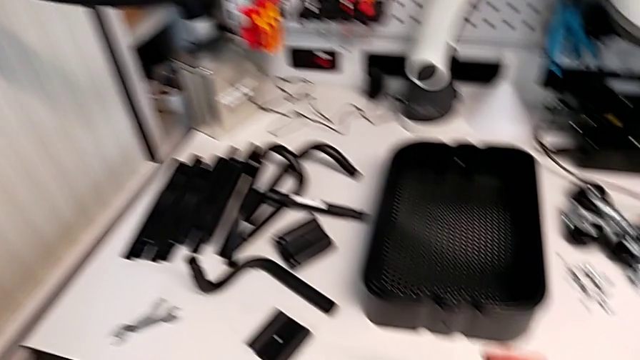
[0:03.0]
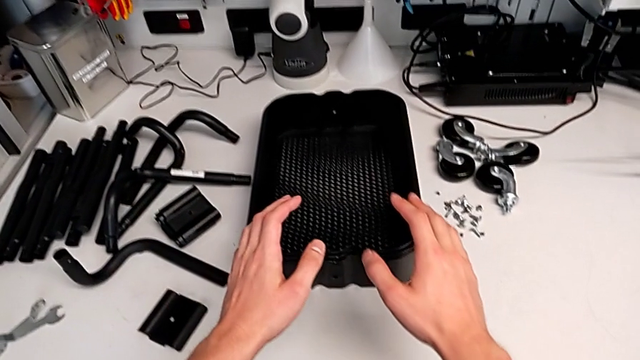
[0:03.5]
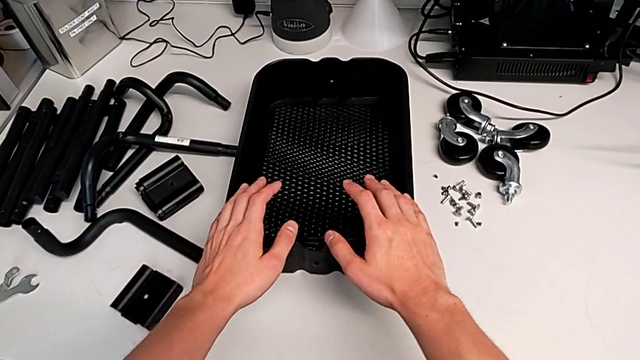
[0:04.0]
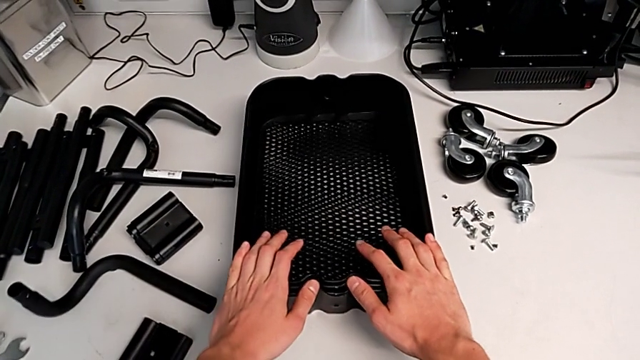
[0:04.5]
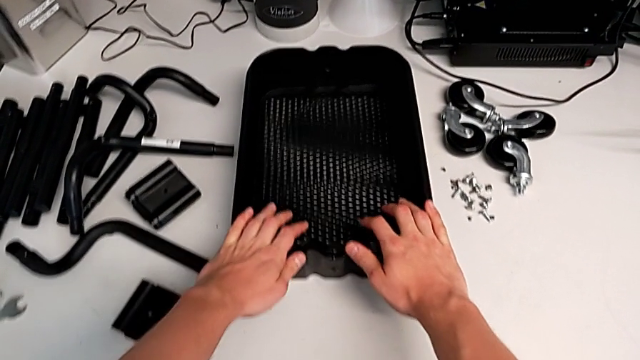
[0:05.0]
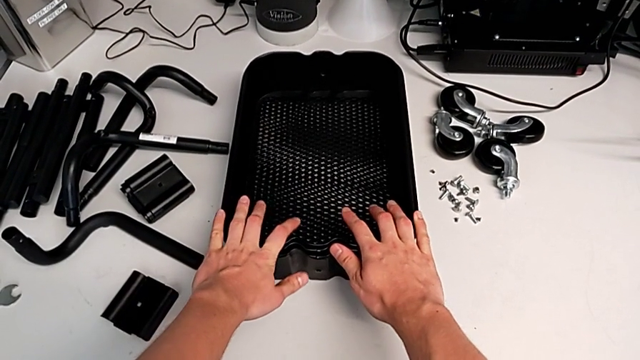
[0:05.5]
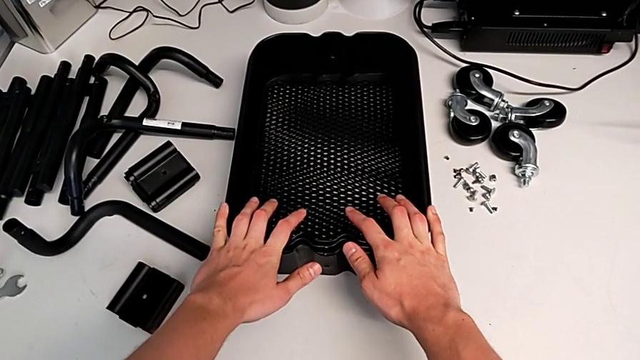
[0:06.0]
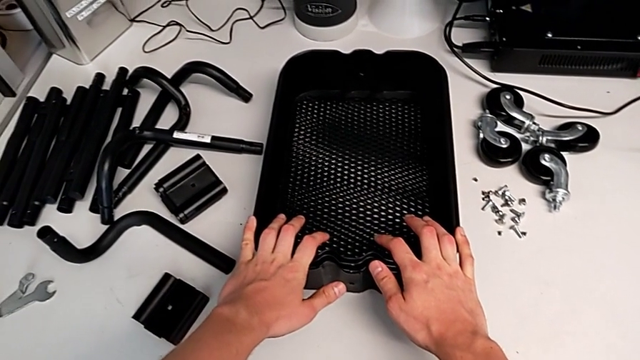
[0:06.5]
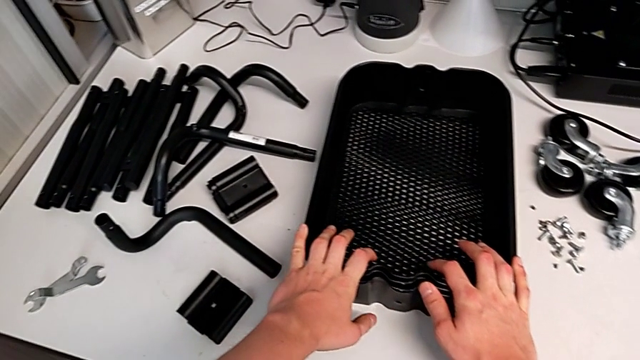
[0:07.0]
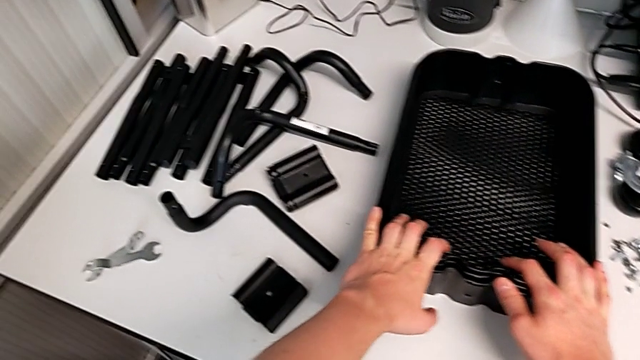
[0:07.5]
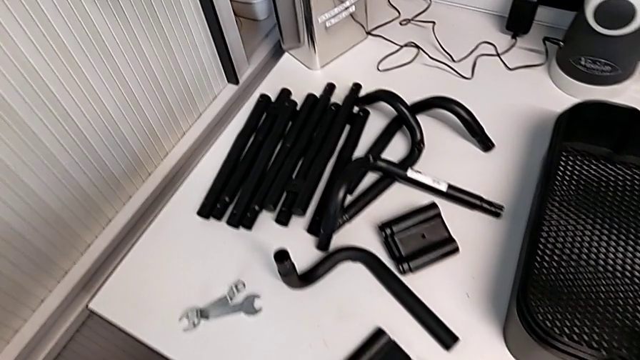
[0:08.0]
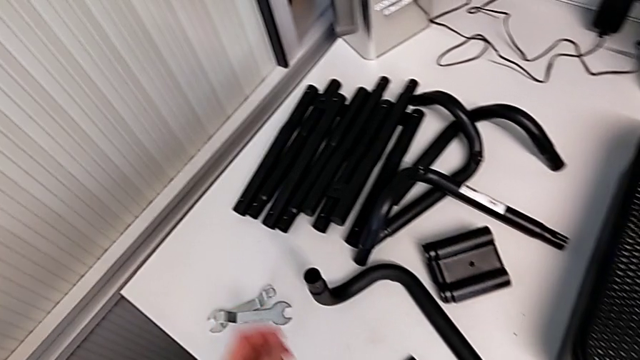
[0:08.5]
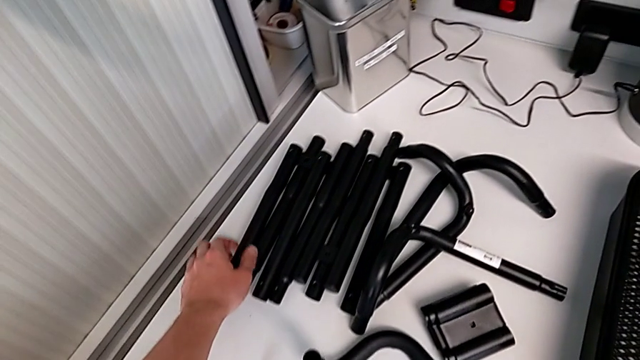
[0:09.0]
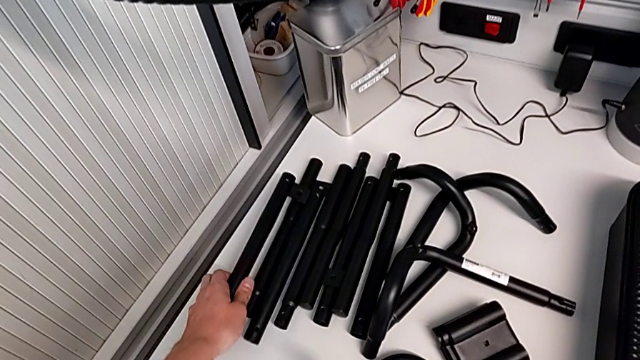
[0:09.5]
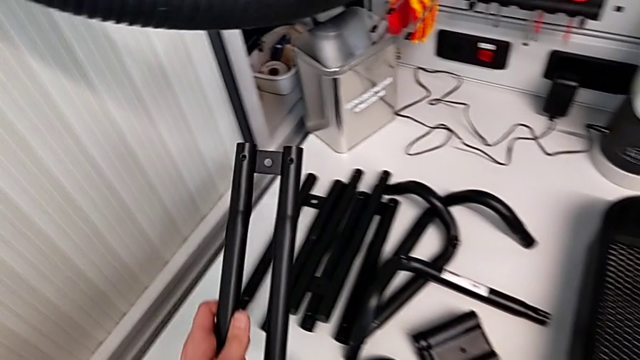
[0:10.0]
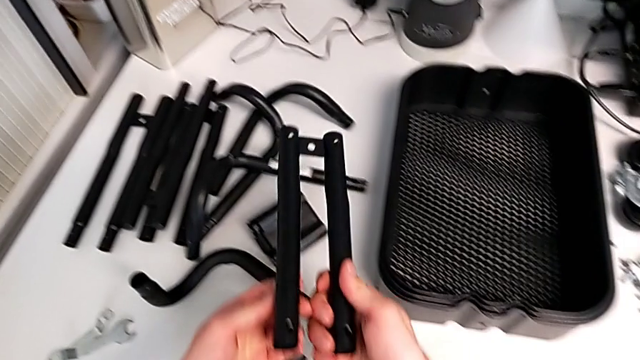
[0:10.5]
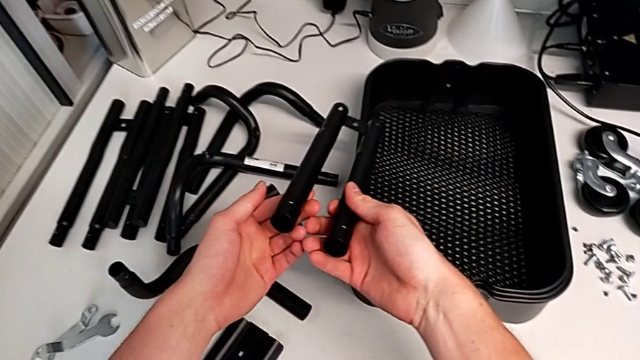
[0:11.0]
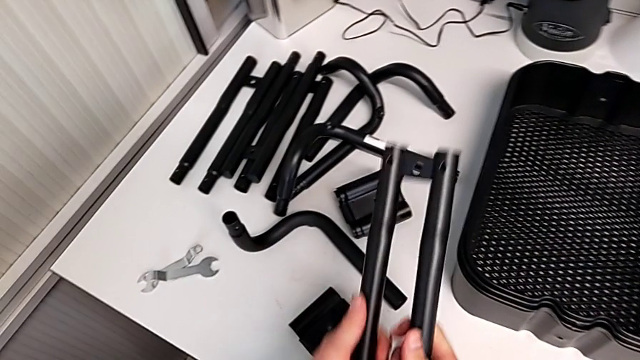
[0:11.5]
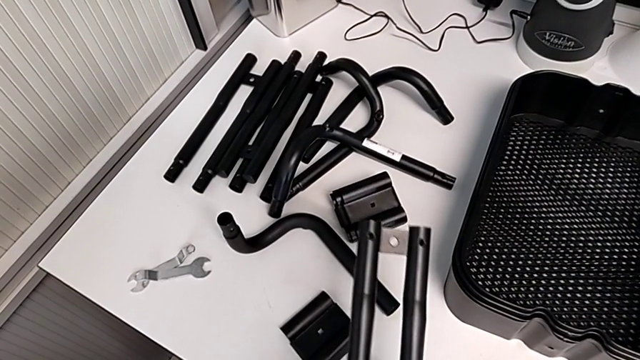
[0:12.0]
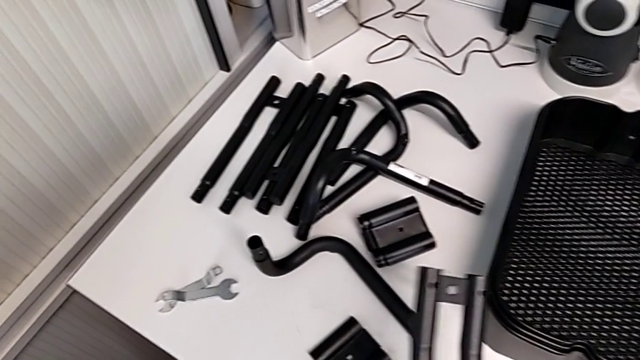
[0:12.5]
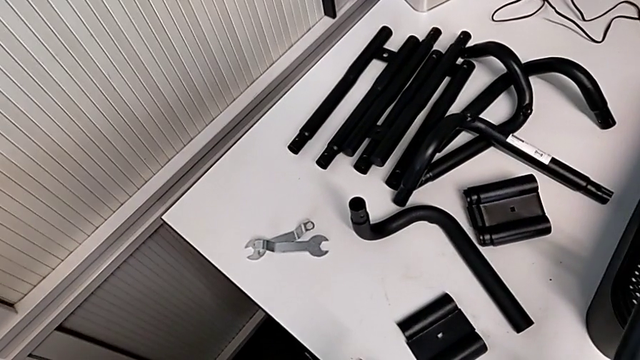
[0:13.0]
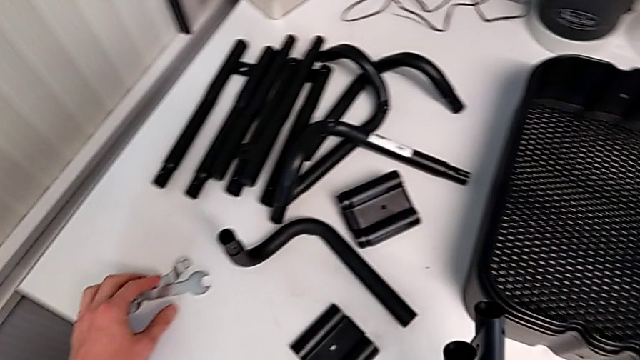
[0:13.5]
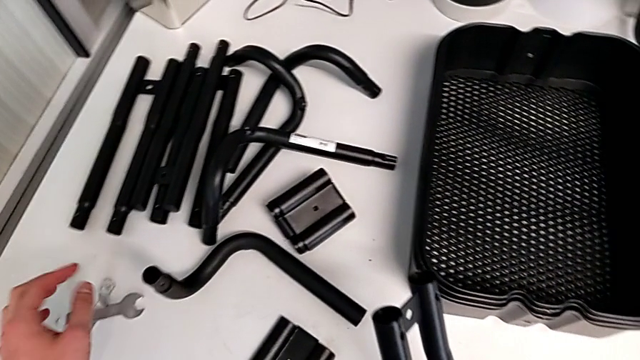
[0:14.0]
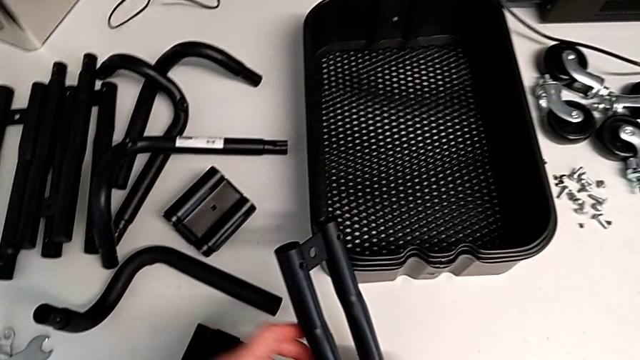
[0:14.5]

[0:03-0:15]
The camera wearer is assembling the first sidebar of the shelf. They hold the grid tray, grab the first leg, inspect it and slide the hexagonal wrench.

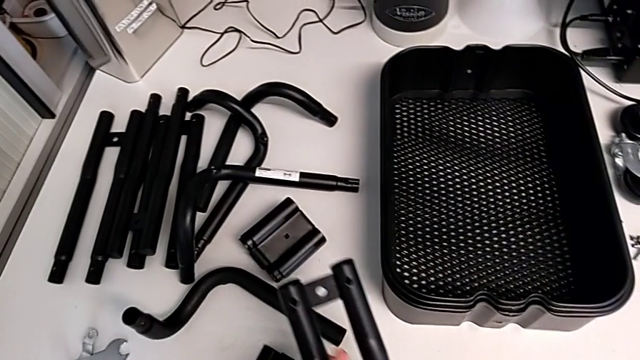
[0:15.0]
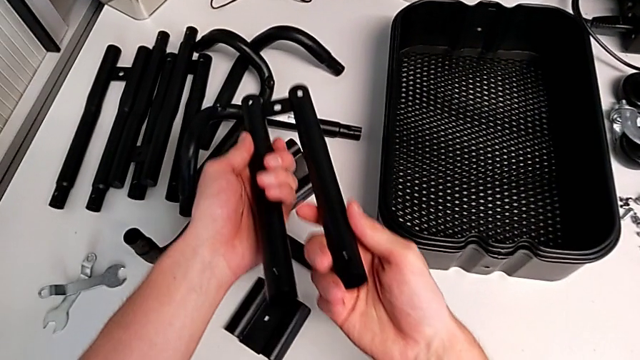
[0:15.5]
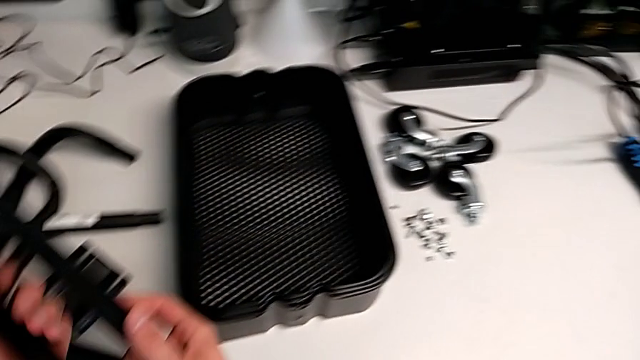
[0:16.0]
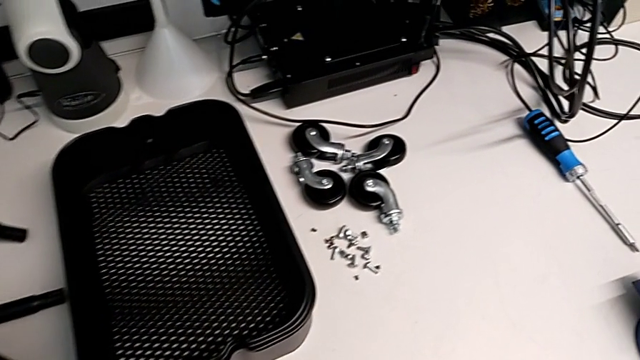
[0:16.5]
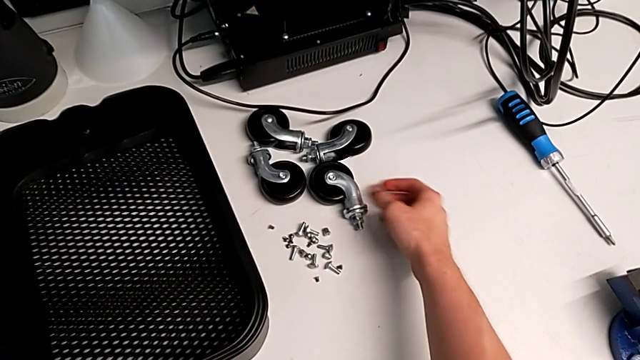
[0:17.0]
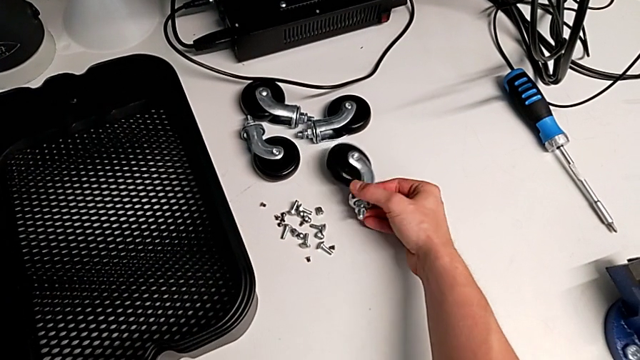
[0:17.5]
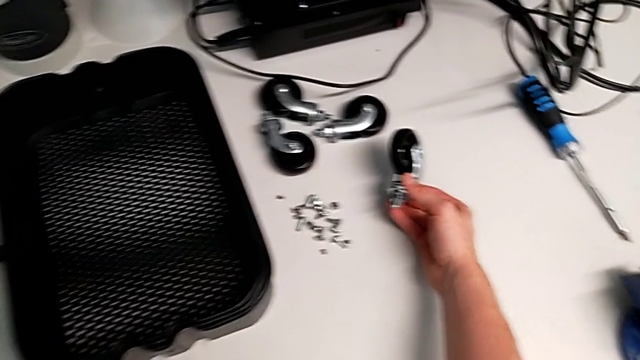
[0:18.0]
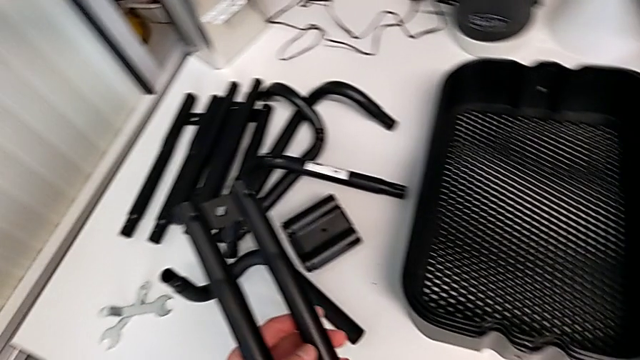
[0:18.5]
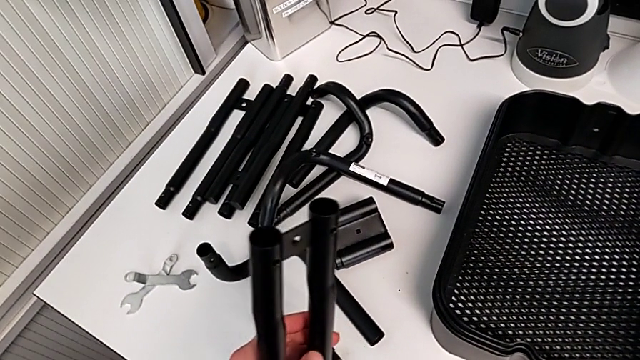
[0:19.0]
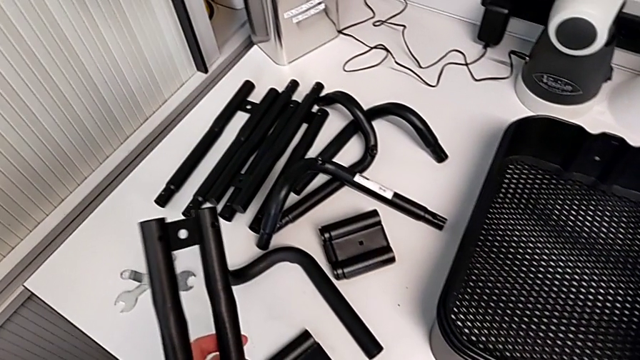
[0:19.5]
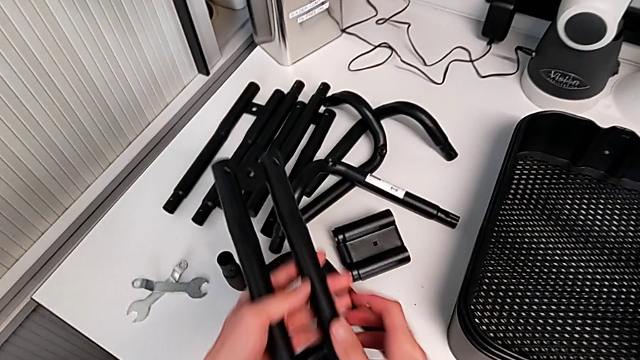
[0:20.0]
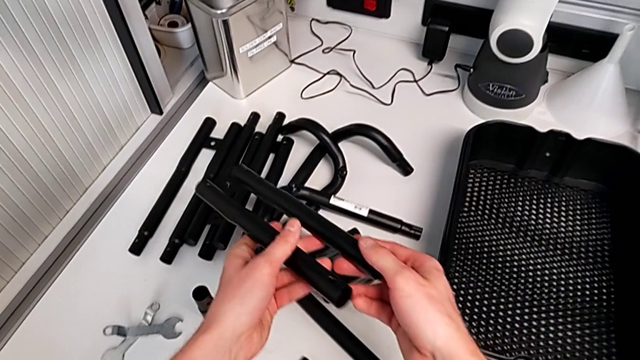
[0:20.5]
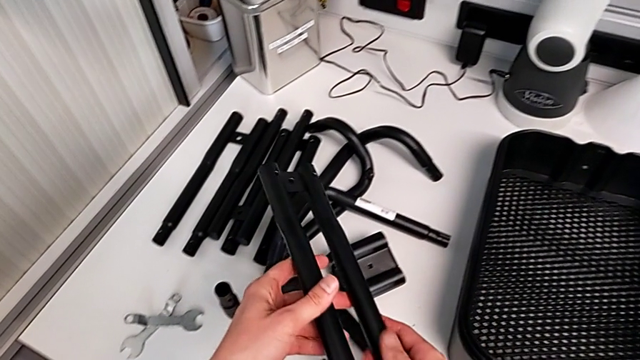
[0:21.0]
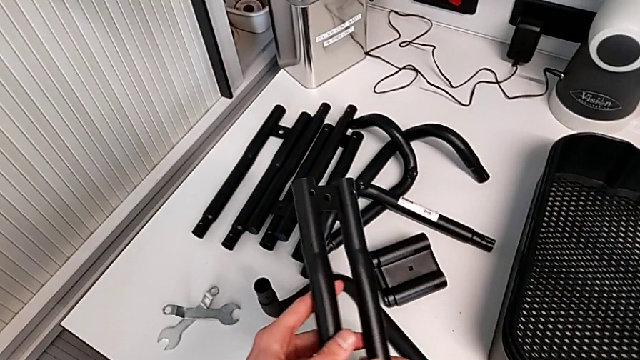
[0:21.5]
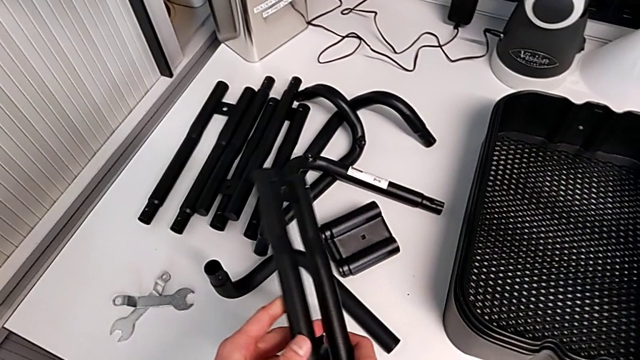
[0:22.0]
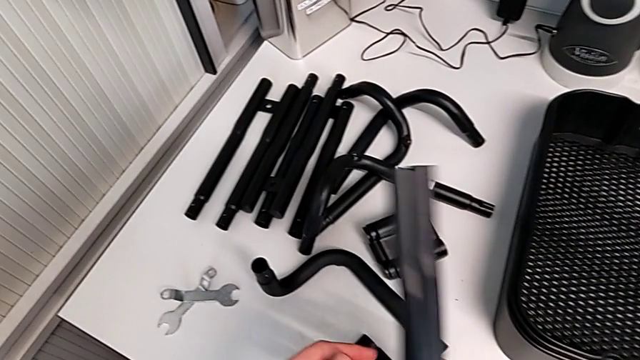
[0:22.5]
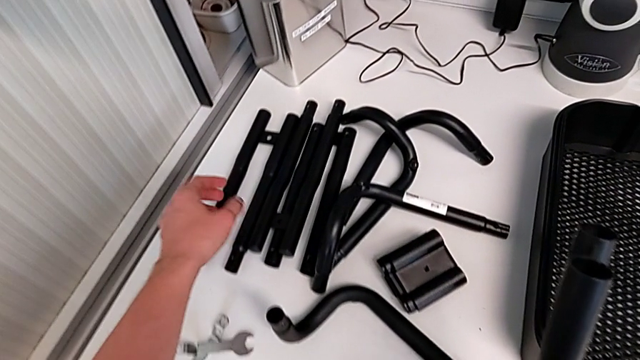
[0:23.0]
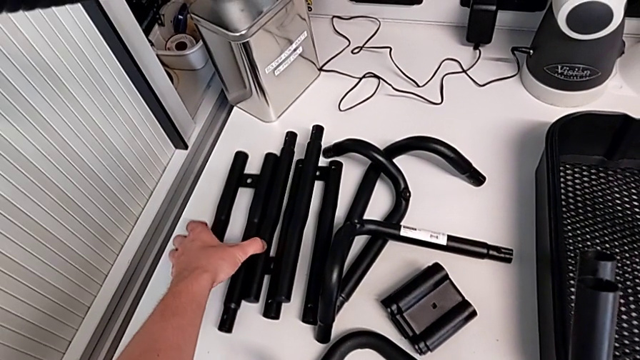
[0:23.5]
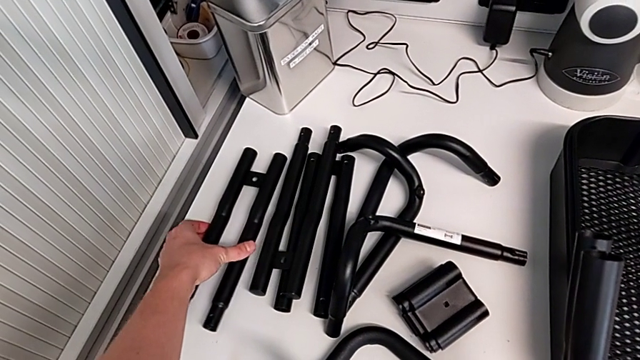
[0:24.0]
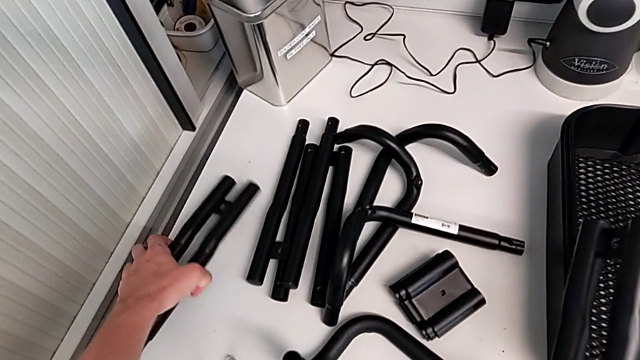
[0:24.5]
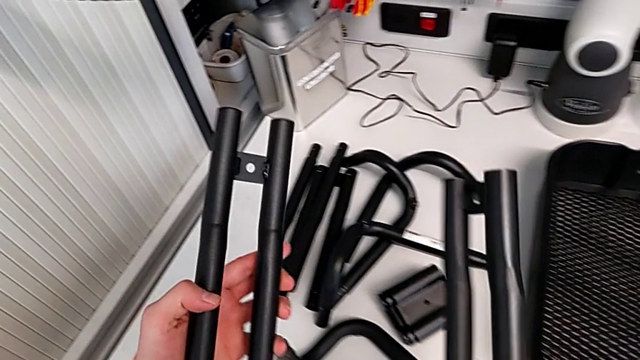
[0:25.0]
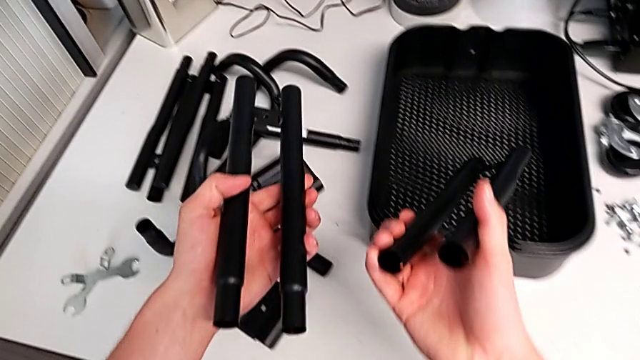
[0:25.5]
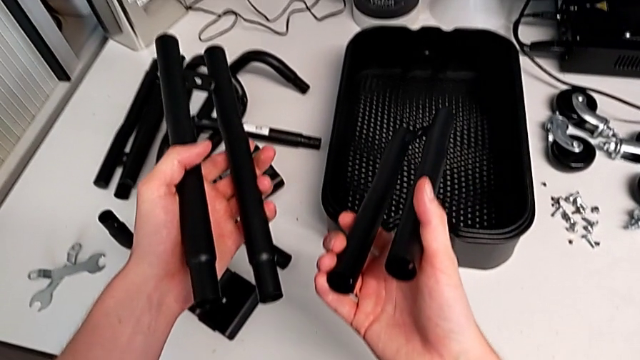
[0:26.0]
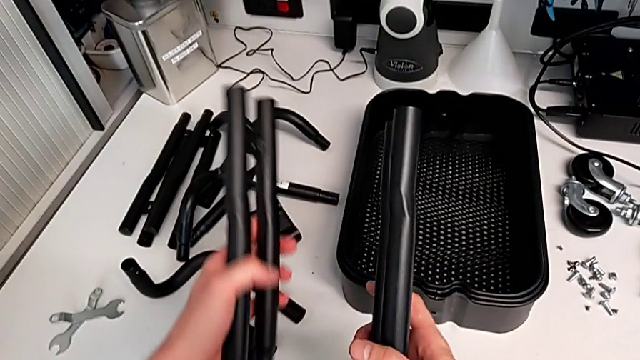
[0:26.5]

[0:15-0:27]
The camera wearer is assembling the first sidebar of the shelf. They inspect the first wheel, grab the first leg and begin to grab the second leg.
